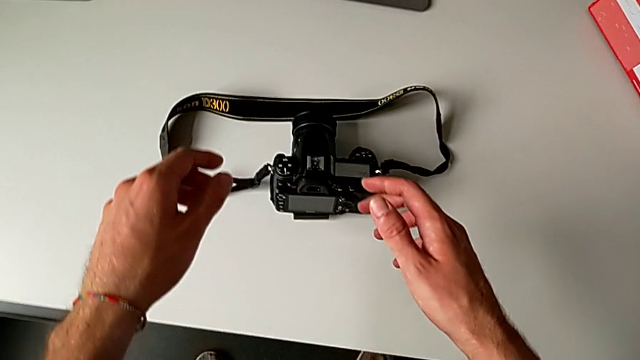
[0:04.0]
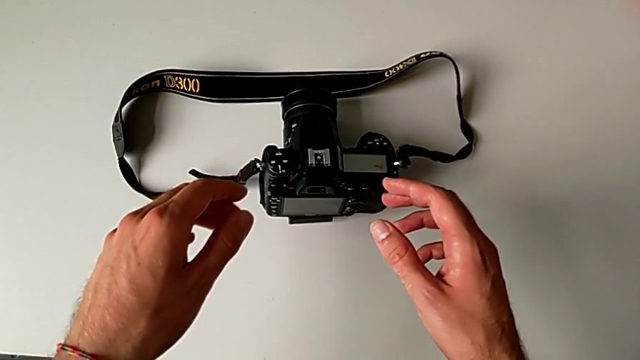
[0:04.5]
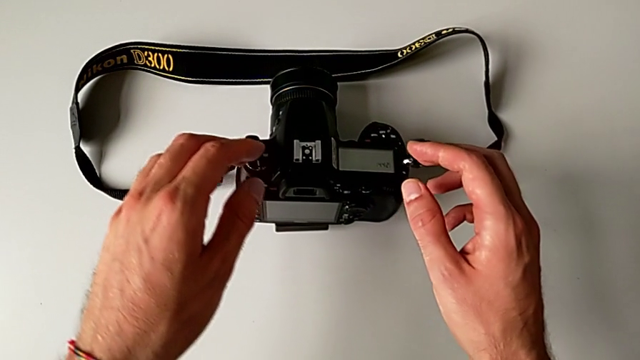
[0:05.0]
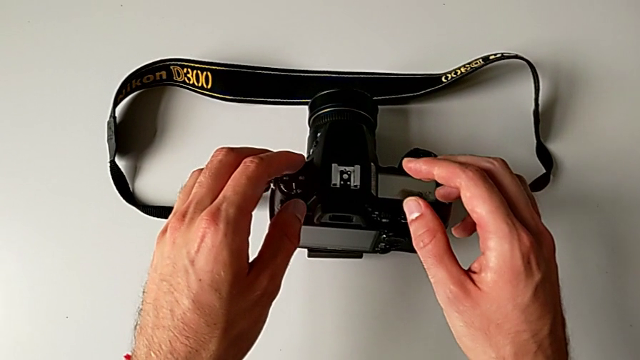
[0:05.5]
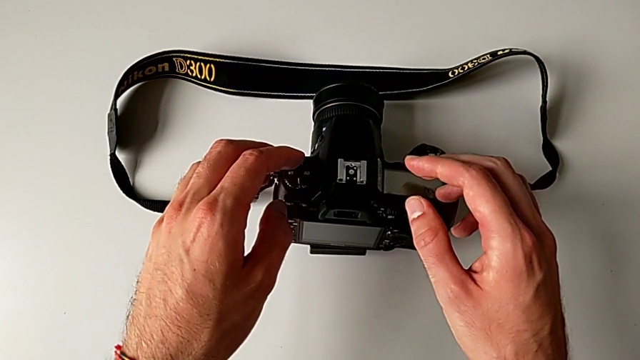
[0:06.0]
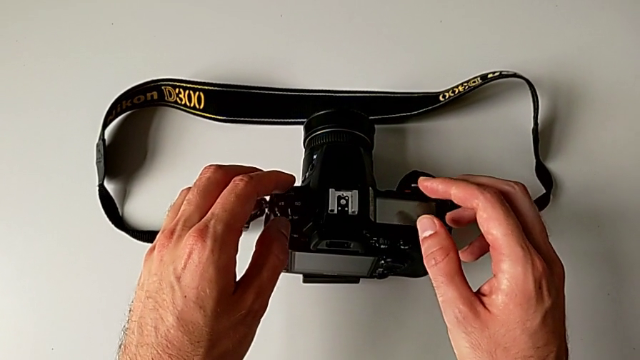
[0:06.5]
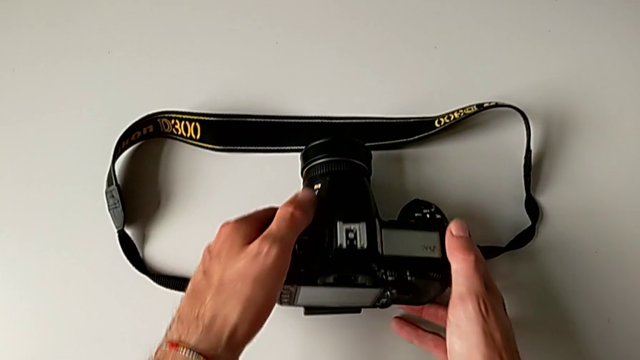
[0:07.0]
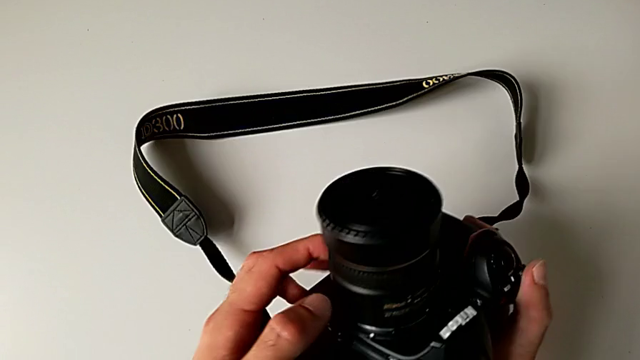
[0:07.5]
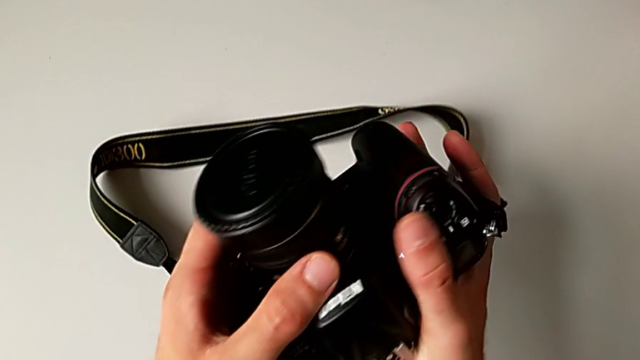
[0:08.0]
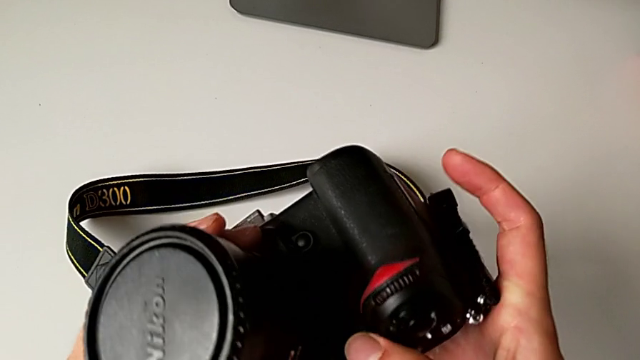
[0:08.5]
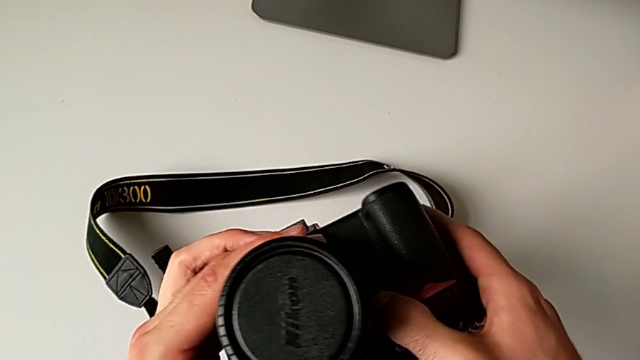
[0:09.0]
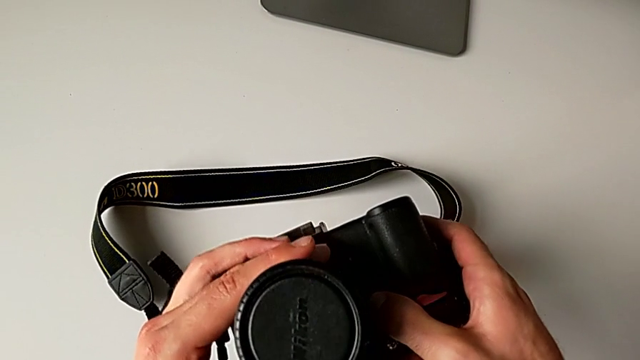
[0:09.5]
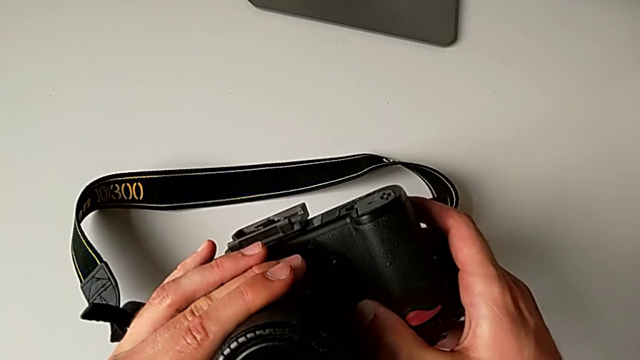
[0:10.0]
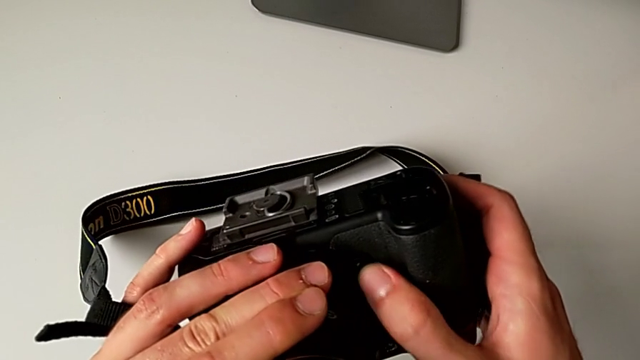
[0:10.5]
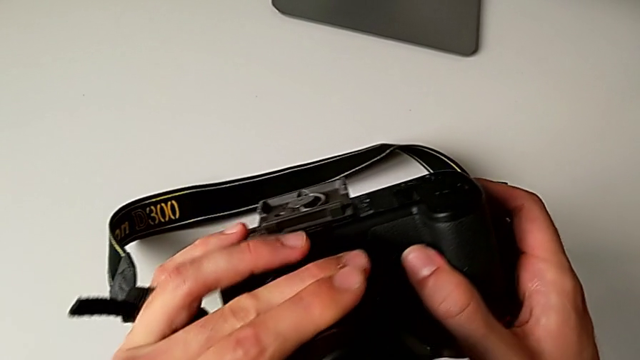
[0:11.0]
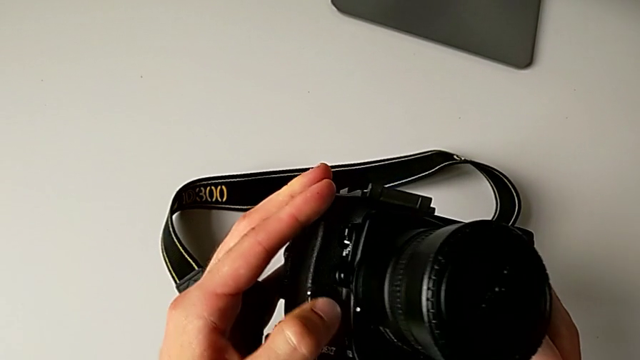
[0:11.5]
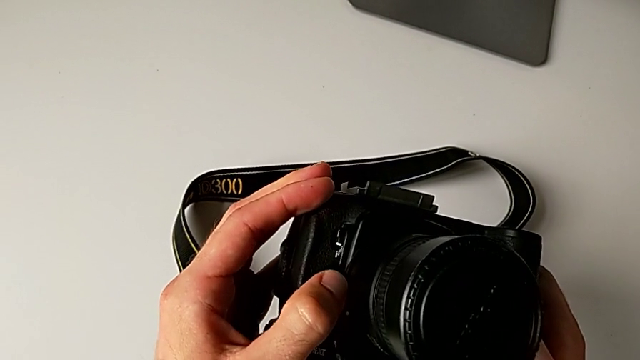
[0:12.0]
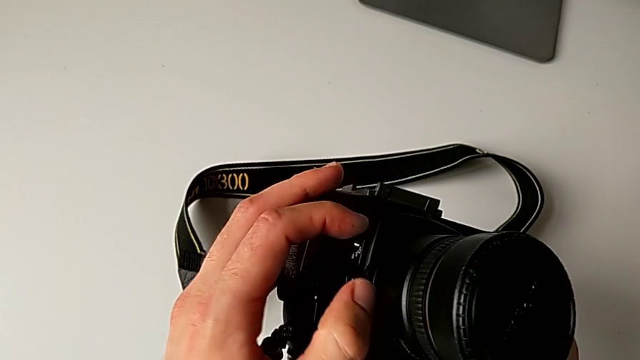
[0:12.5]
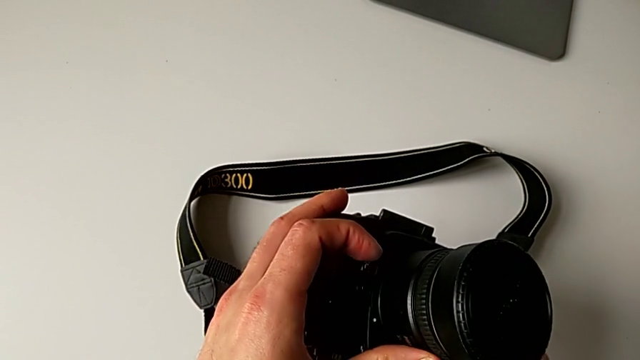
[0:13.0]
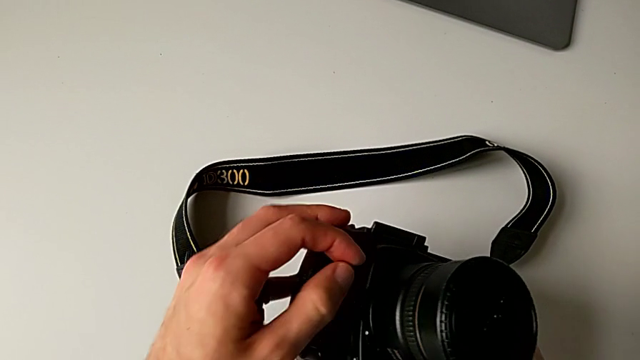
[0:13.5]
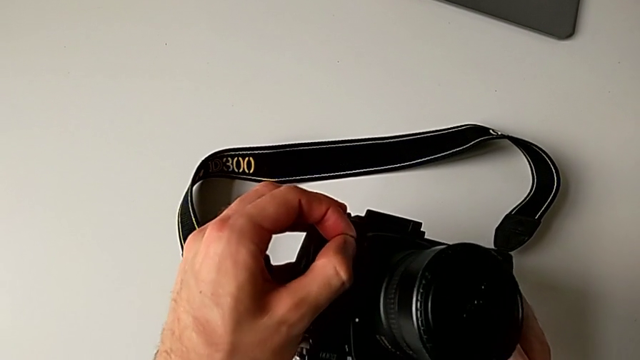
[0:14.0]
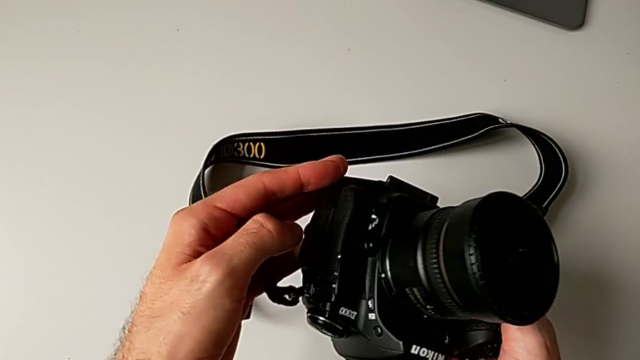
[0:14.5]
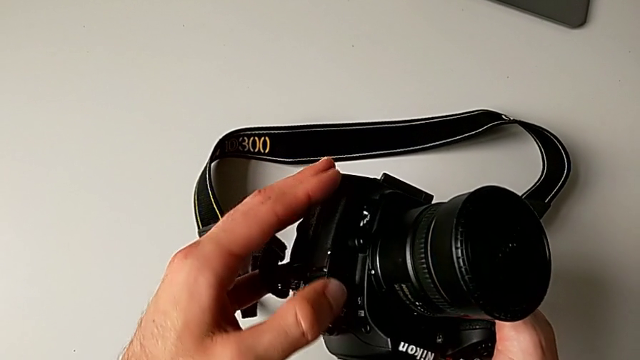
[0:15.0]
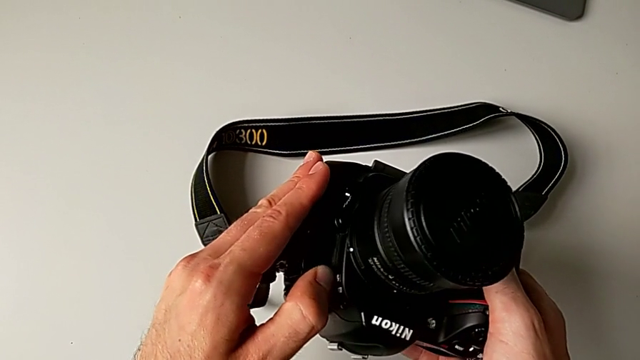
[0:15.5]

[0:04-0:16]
The camera wearer is detaching their lens. They lift the DSLR and wrongly press the power button.

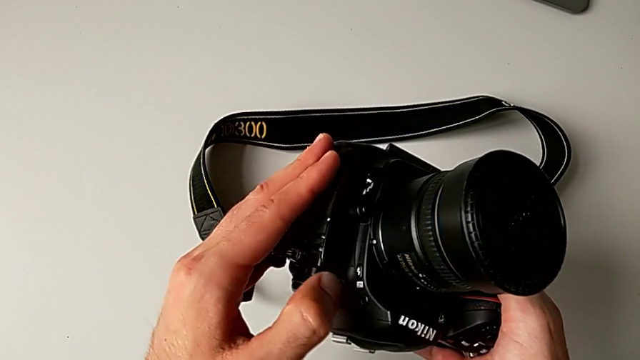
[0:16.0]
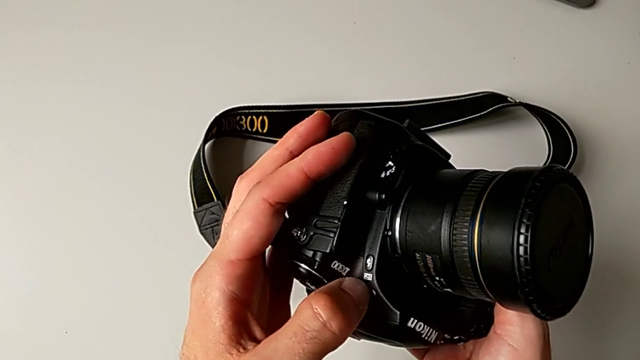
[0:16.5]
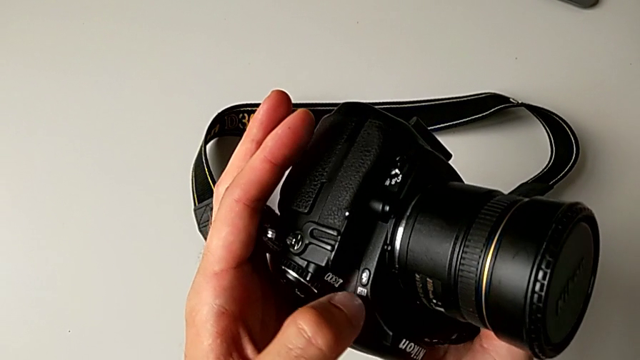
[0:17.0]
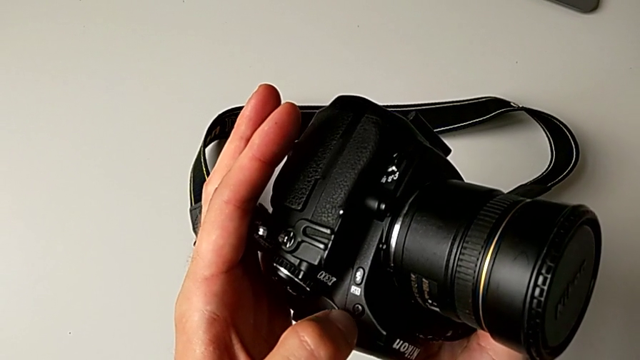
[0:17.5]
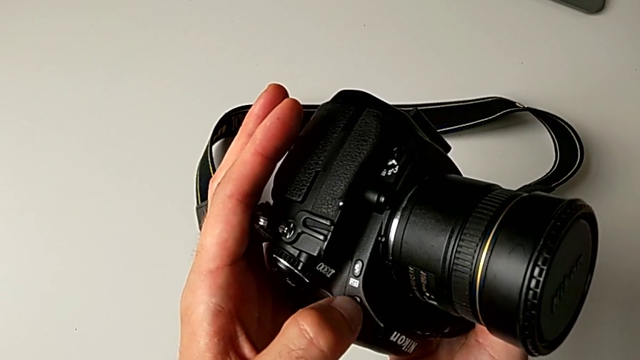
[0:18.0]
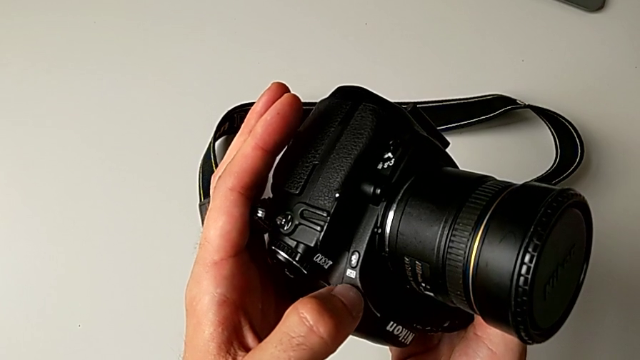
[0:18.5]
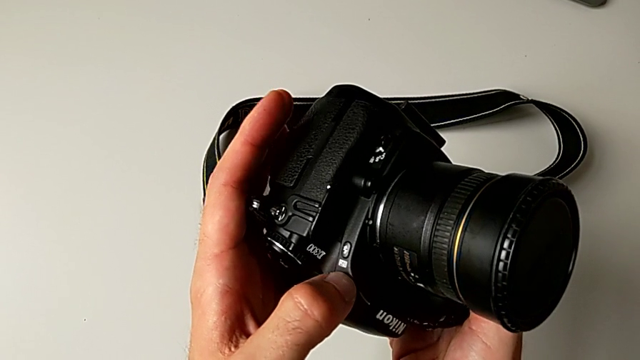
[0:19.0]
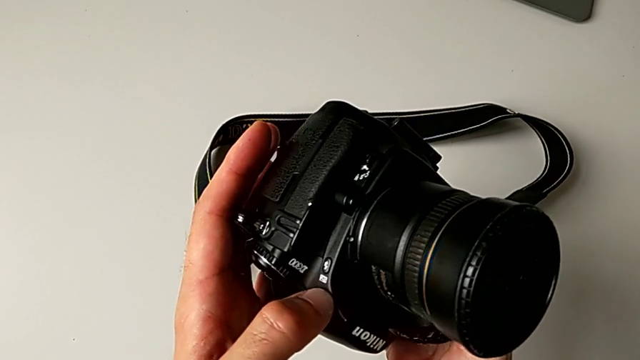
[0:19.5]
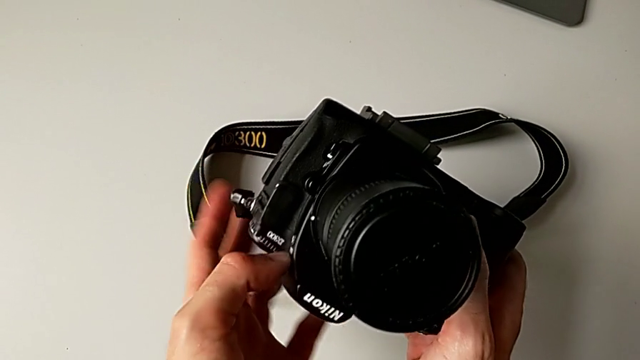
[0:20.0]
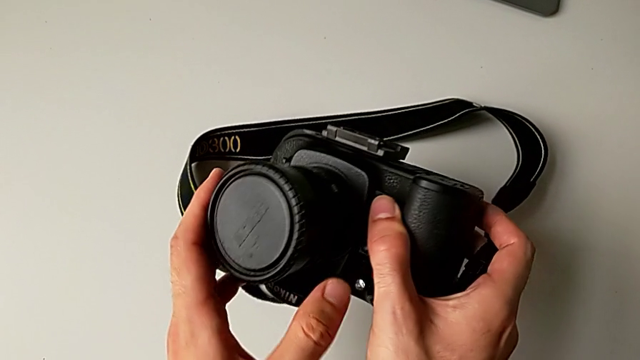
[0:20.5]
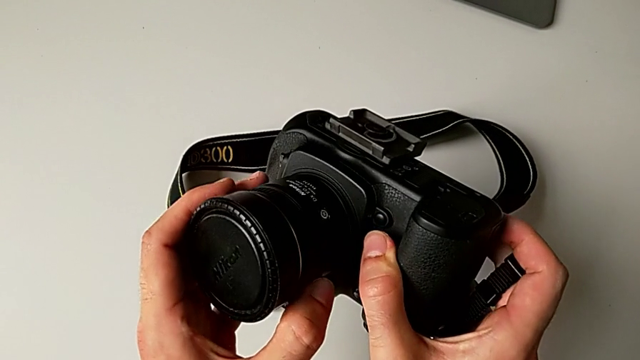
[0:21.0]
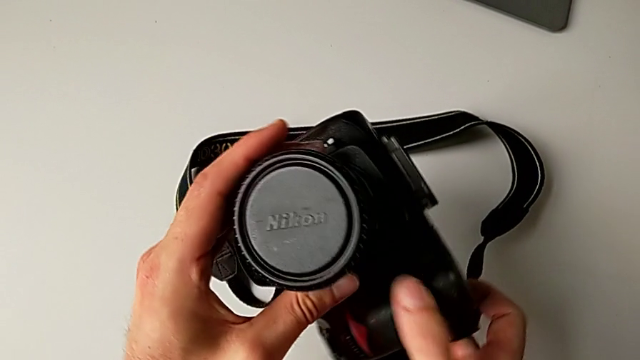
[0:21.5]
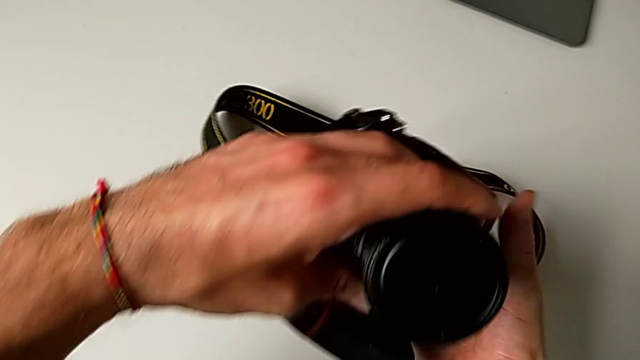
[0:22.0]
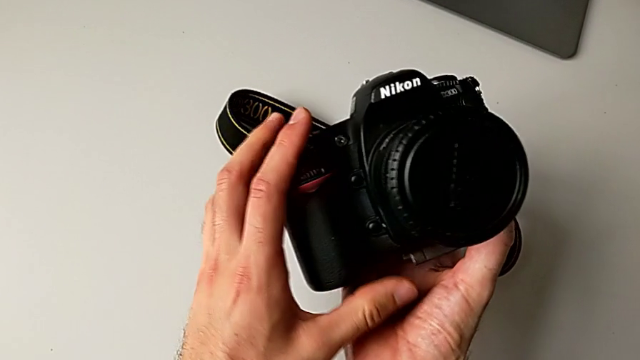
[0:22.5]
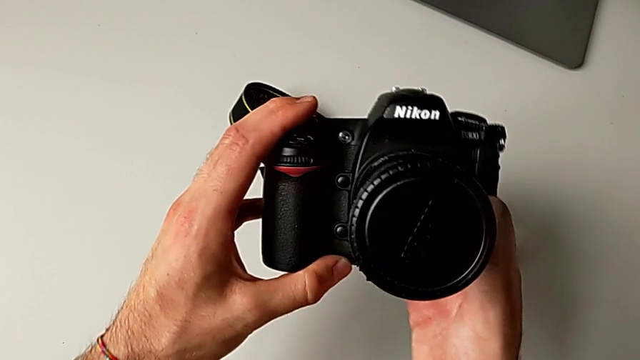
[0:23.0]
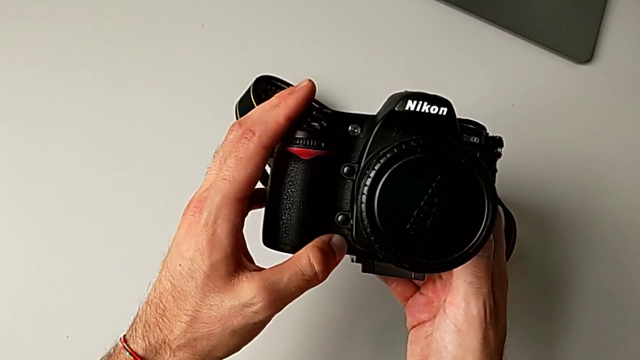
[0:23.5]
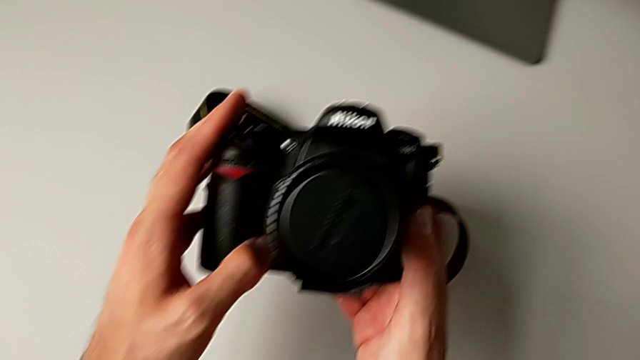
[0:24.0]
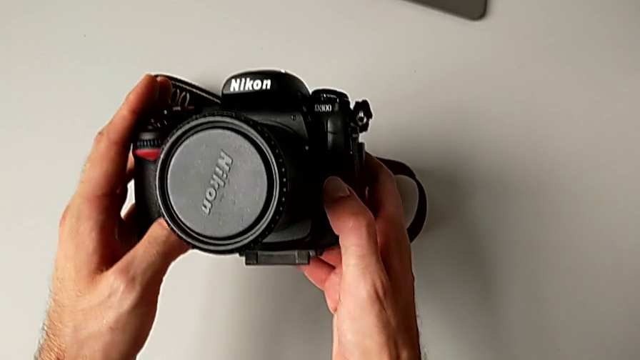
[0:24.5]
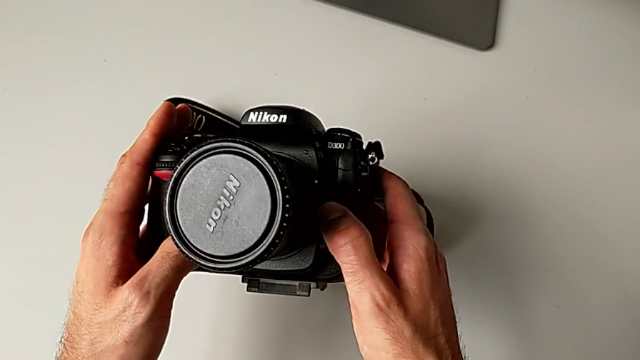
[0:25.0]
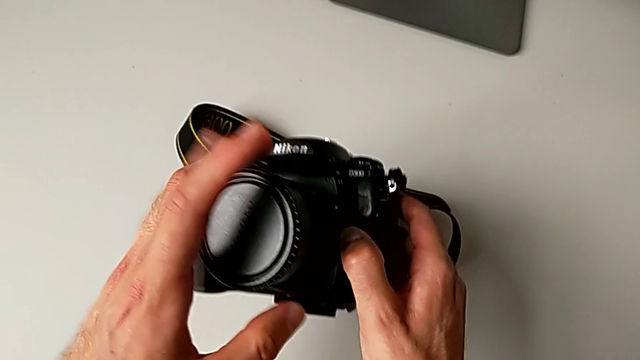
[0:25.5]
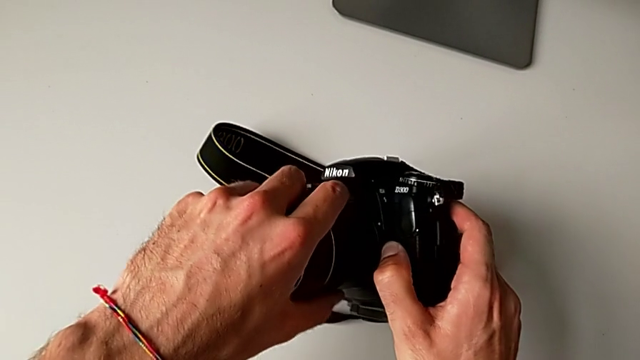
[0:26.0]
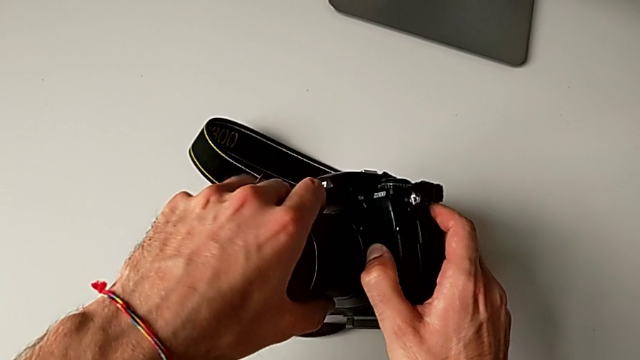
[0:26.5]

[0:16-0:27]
The camera wearer is detaching their lens. They inspect the DSLR, rotate it and push the release button.
